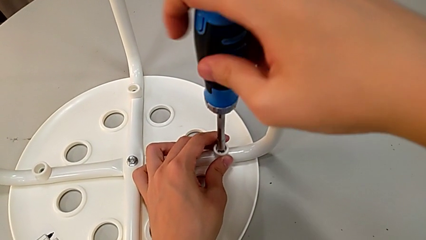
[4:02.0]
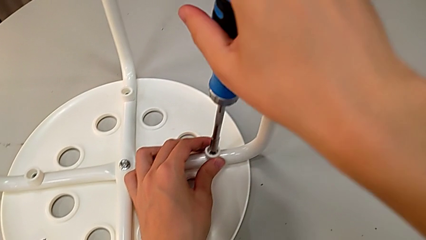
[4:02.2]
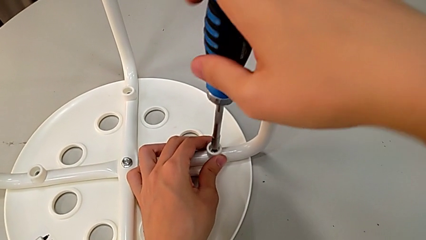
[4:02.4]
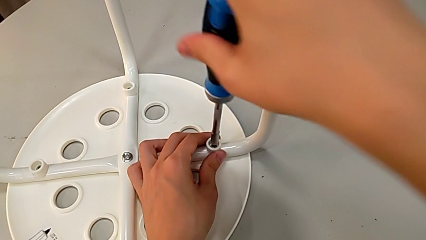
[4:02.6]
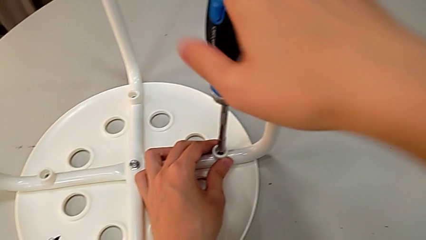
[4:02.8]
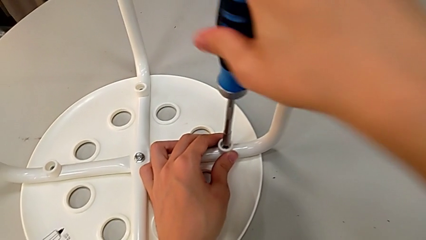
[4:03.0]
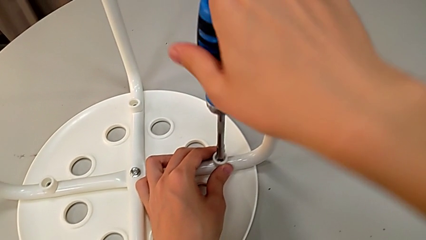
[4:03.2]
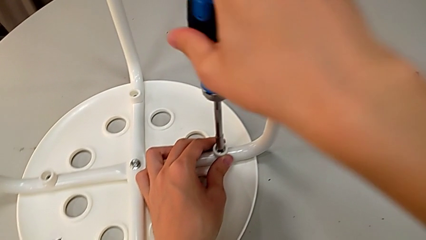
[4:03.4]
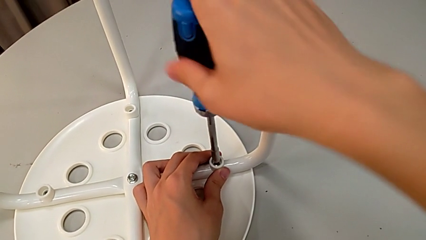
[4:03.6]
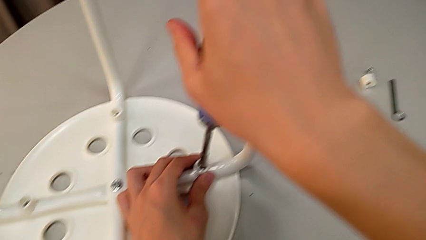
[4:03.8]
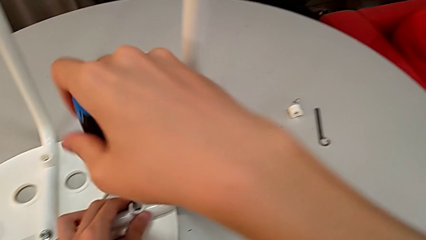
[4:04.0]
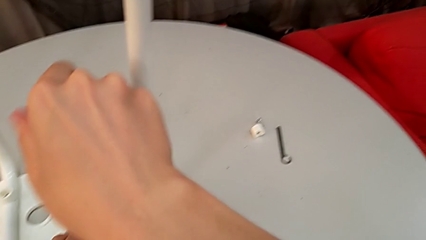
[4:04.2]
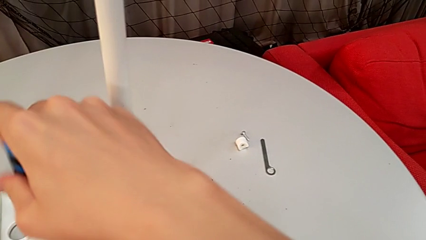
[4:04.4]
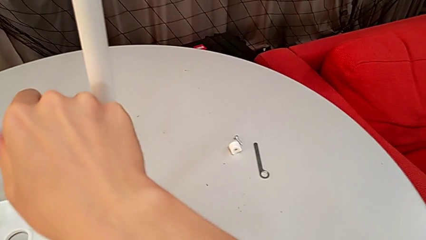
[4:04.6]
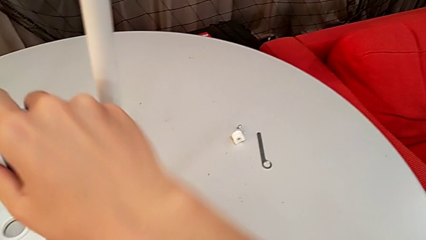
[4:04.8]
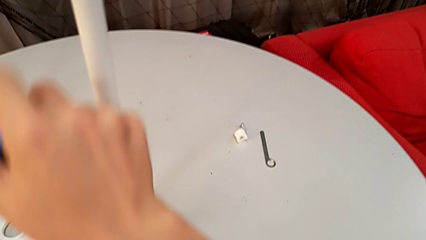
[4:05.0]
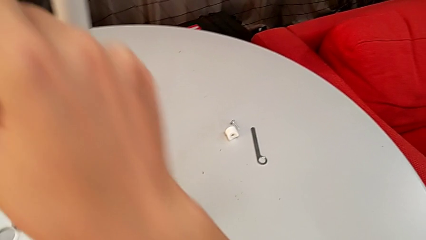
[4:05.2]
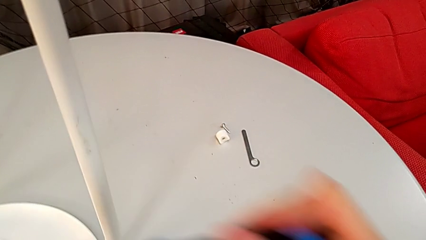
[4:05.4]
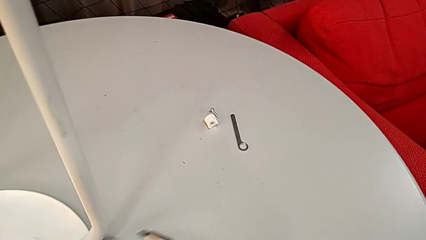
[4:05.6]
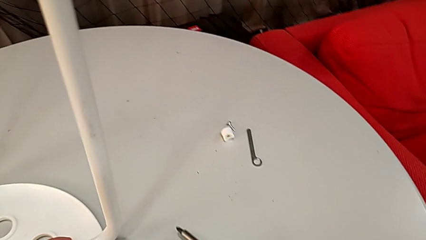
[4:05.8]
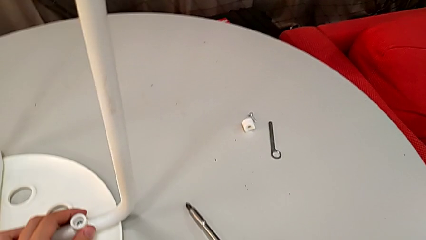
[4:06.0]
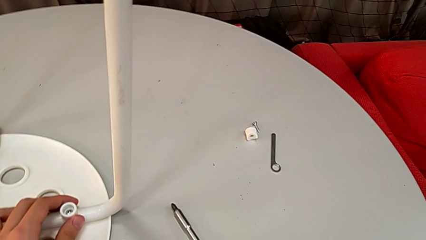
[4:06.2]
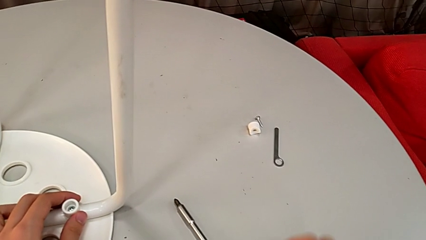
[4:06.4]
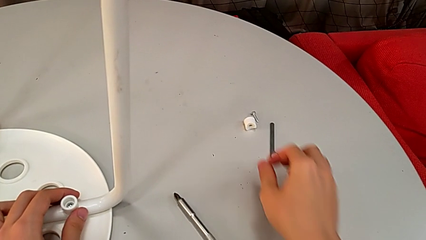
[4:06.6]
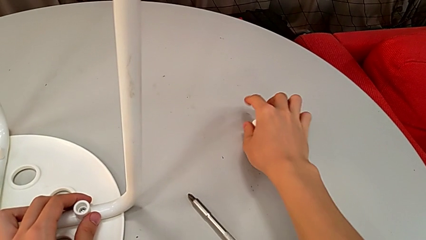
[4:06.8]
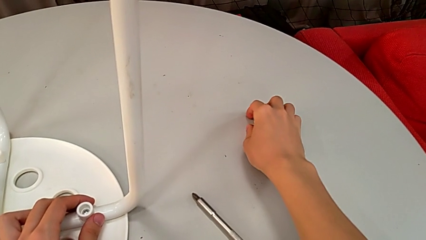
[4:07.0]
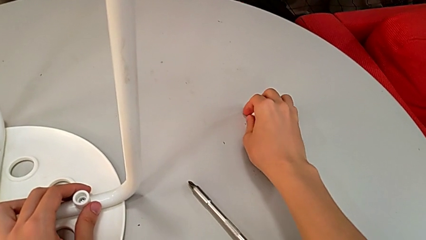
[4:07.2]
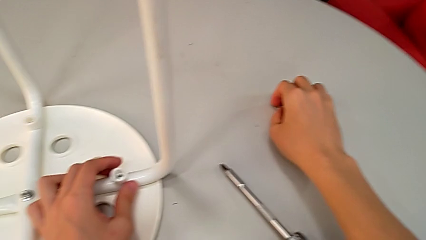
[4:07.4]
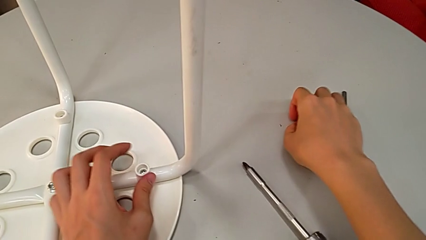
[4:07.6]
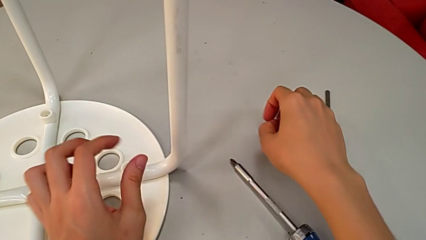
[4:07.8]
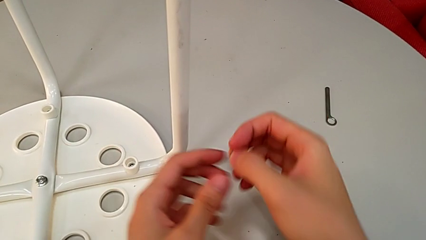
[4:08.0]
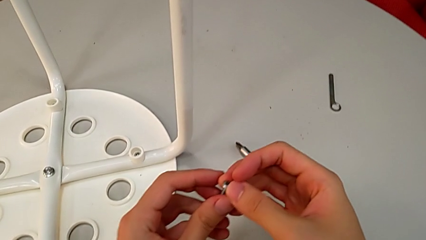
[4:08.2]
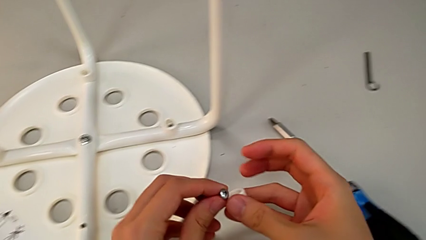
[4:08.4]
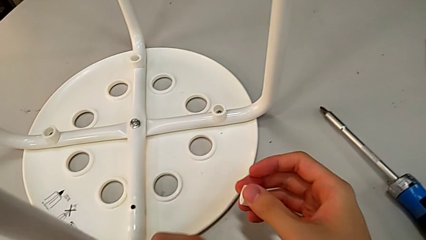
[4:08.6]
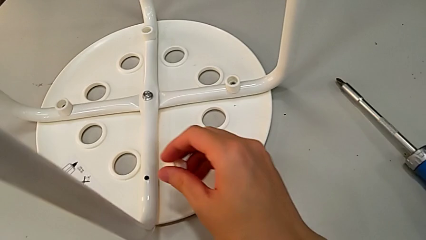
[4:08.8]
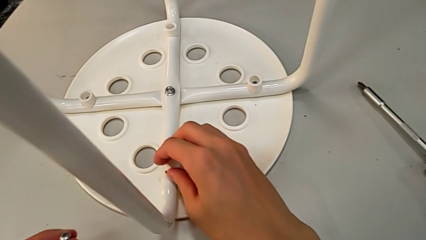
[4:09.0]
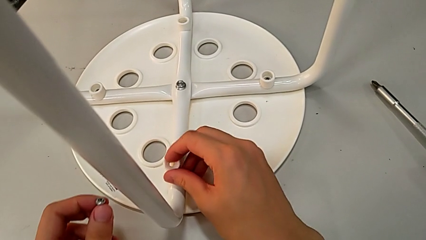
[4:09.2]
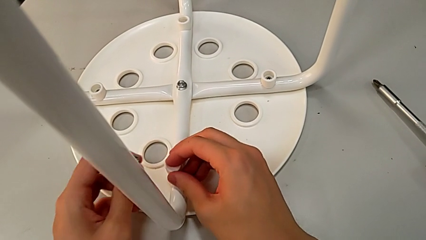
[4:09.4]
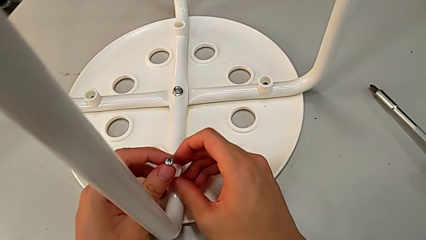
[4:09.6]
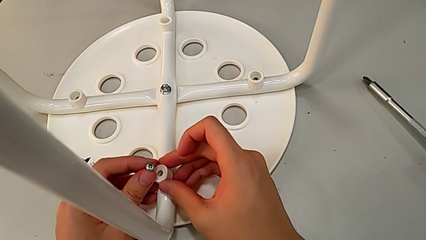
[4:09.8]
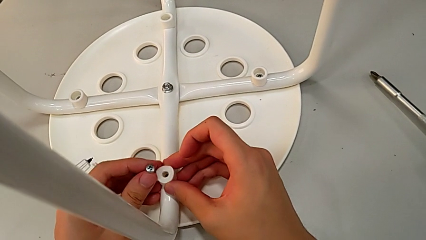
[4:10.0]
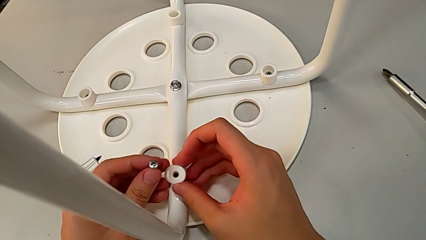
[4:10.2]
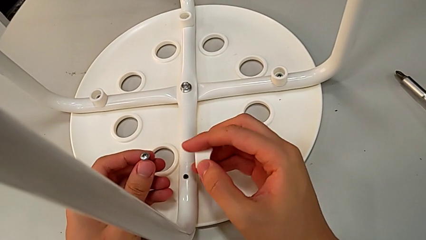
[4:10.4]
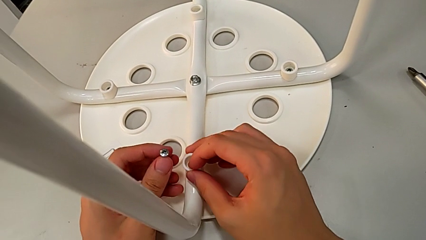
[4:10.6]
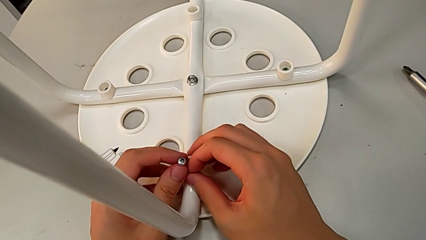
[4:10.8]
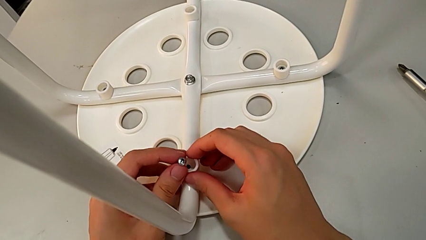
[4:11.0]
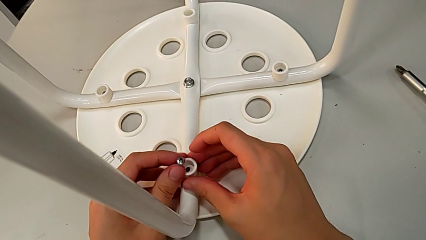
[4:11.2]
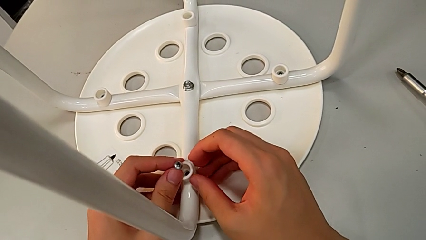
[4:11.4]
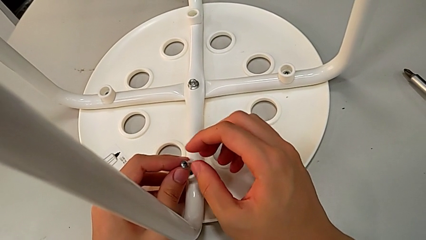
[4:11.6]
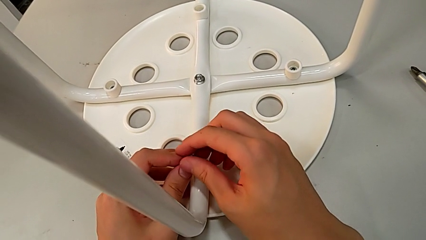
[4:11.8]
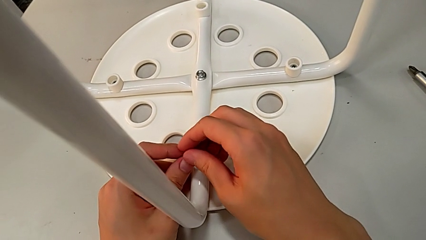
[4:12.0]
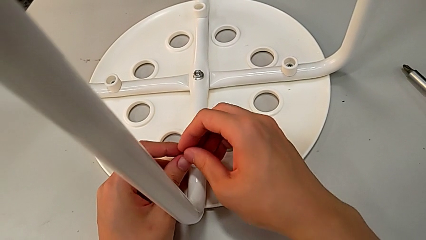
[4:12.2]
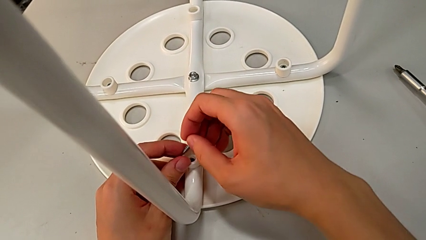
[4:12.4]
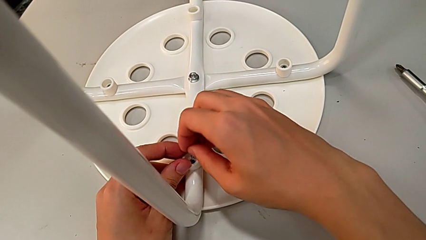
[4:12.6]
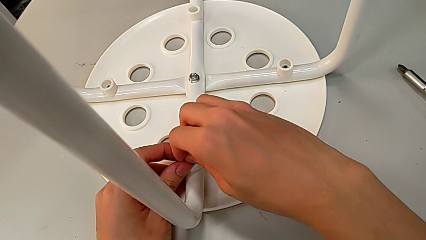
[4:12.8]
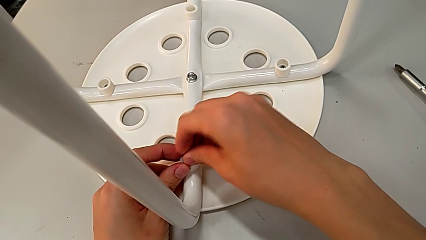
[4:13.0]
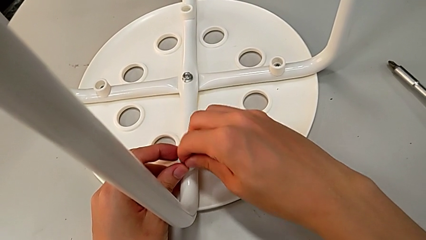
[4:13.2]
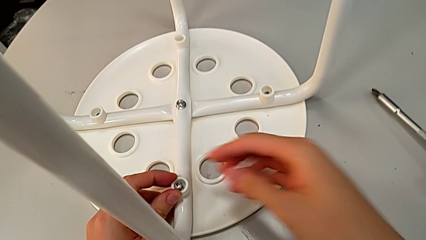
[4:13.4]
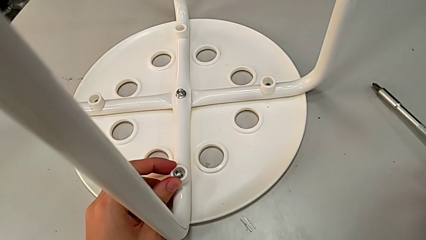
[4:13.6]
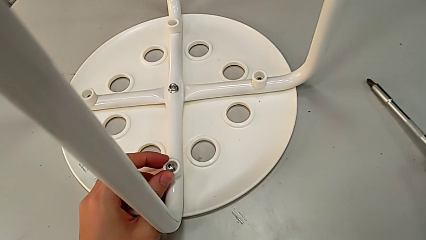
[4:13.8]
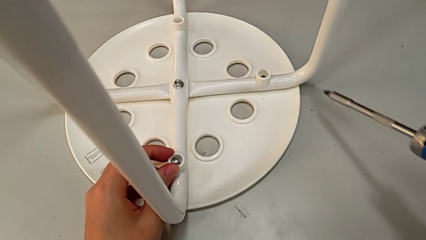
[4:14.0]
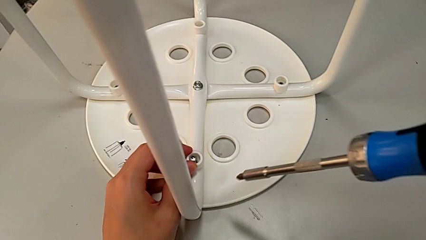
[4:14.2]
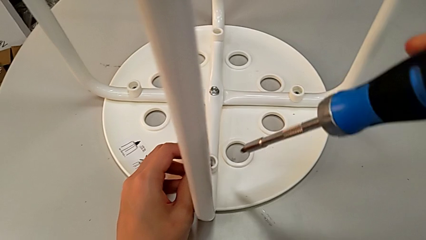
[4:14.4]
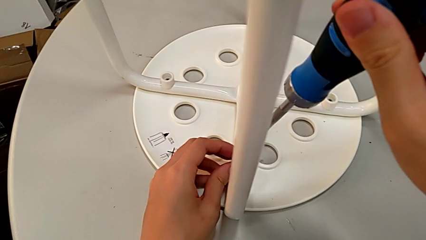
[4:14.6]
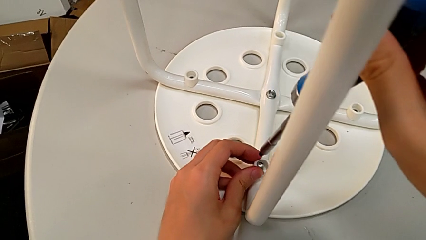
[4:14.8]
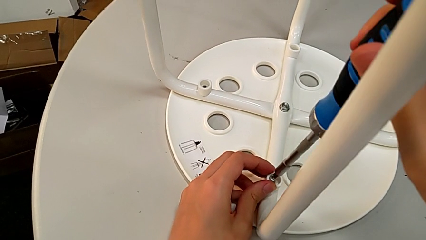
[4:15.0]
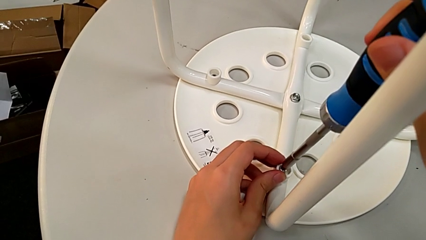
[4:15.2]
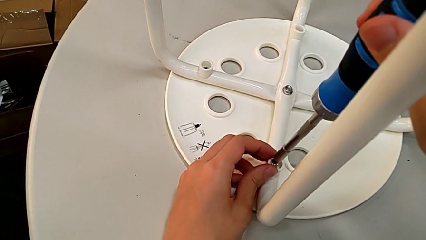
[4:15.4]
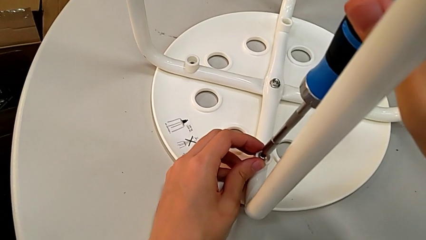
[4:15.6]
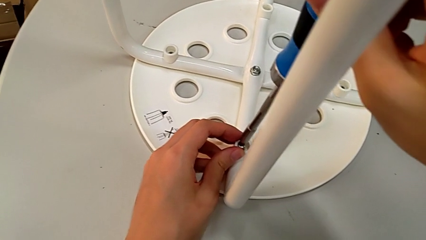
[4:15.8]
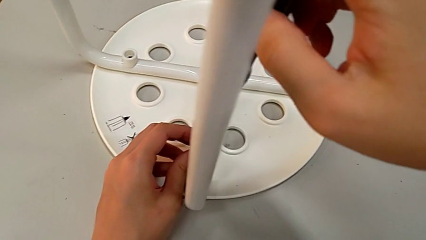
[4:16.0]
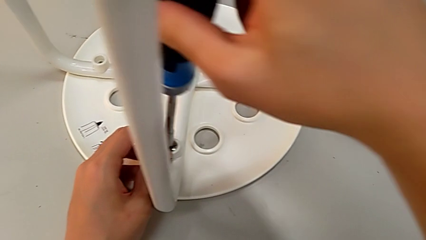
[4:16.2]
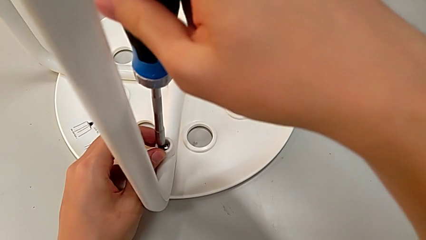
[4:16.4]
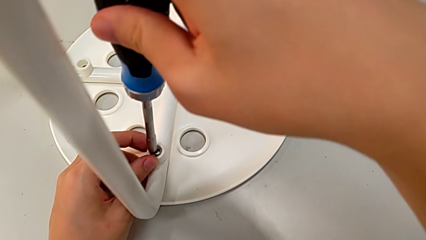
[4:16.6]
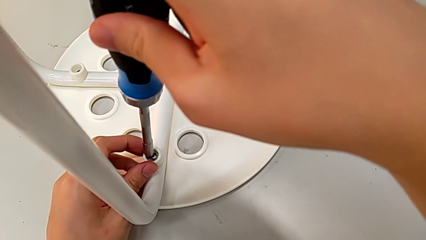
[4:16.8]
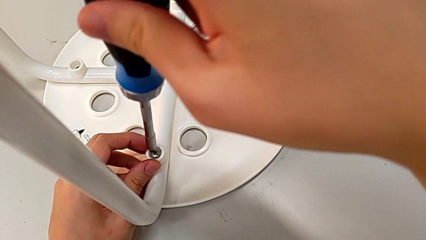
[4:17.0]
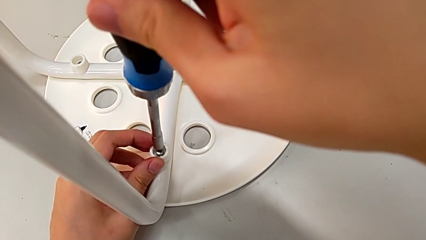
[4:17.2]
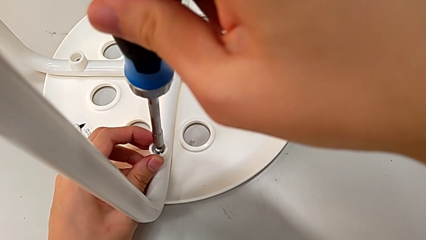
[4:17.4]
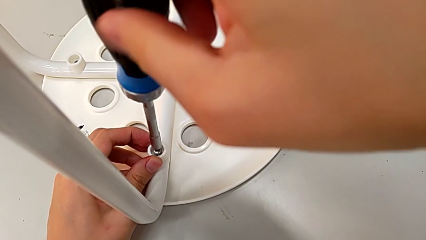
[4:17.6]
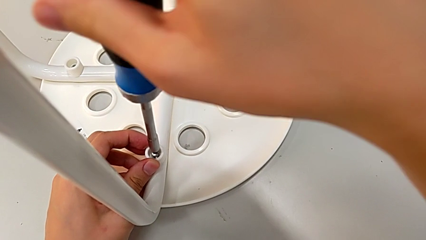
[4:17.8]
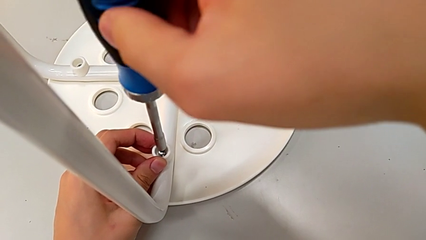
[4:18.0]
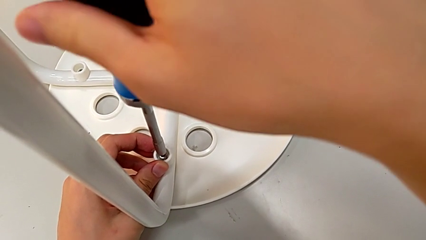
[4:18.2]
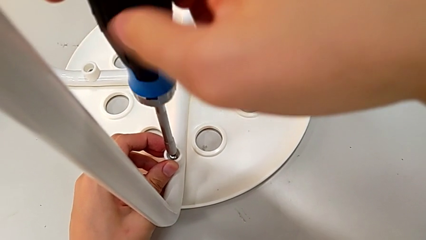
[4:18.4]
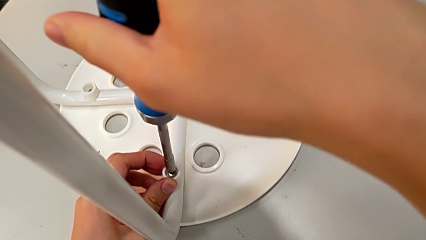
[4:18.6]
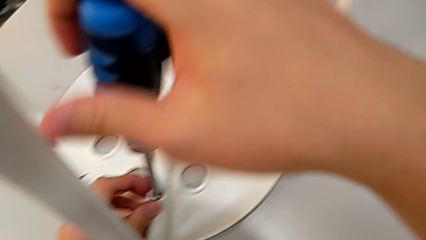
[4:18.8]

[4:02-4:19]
The camera wearer is assembling the legs to the seat. They screw the screw, withdraw the screwdriver, place it, grab the screw with the right hand, grab it with the left hand, approach the leg with the right hand, place the washer, rotate it, place it, insert the screw with the right hand, approach the screwdriver, grab it and insert it.
